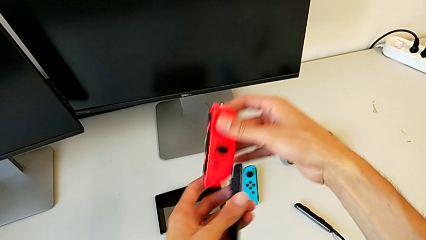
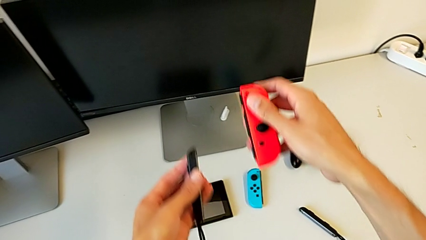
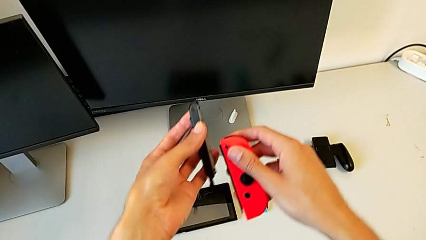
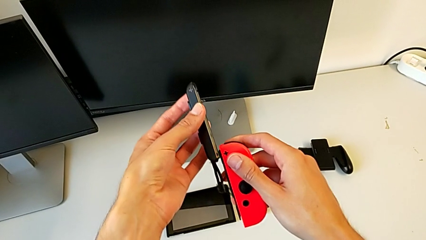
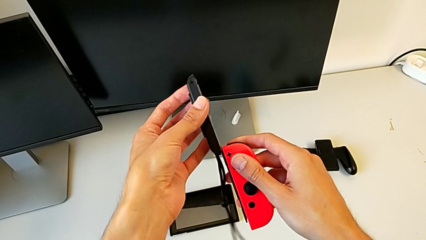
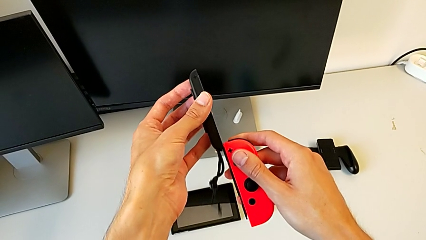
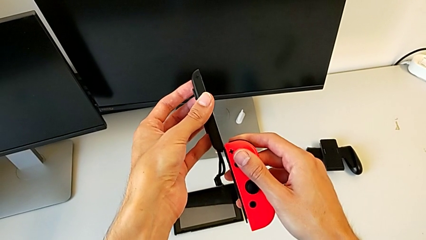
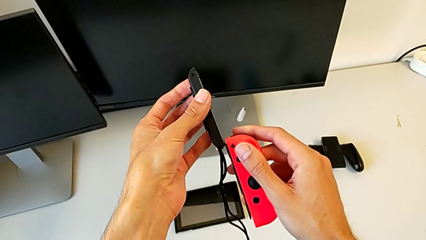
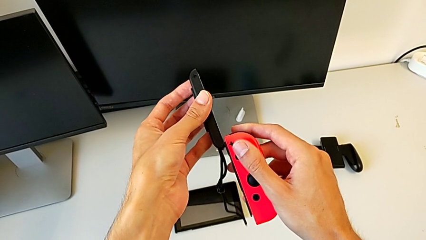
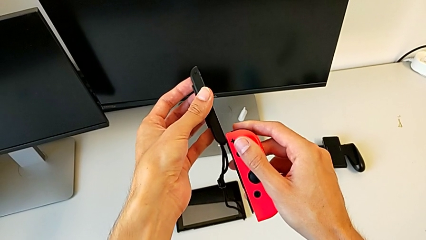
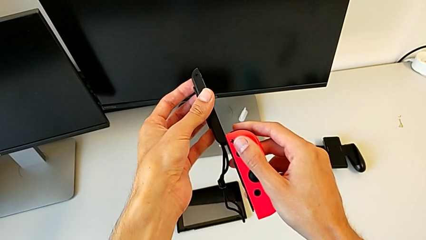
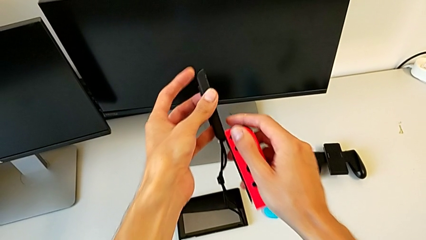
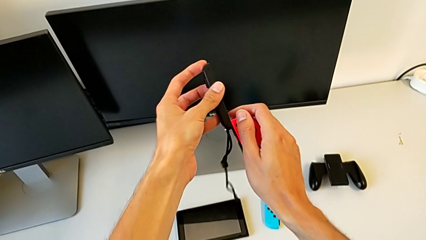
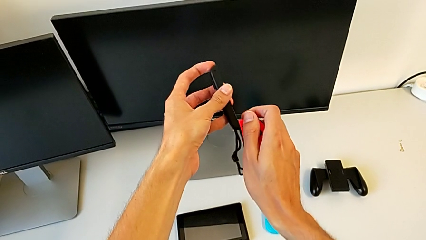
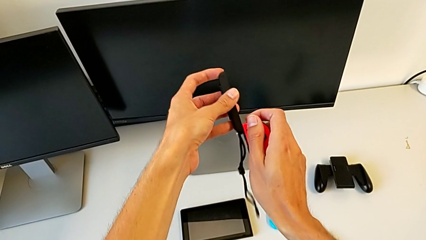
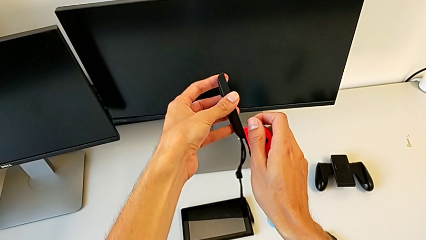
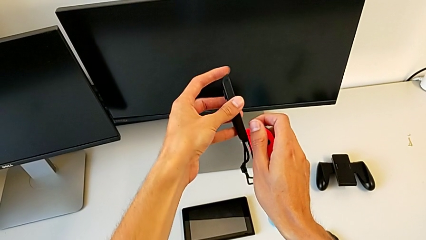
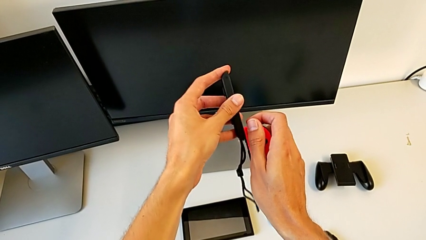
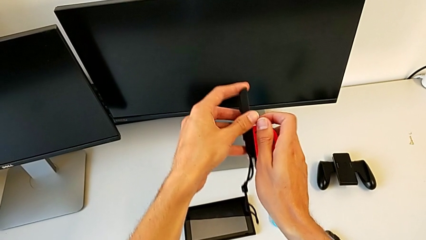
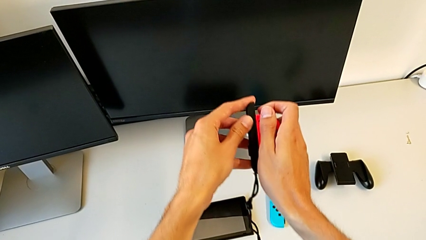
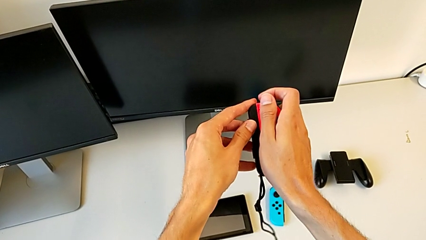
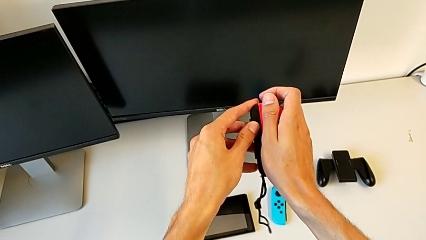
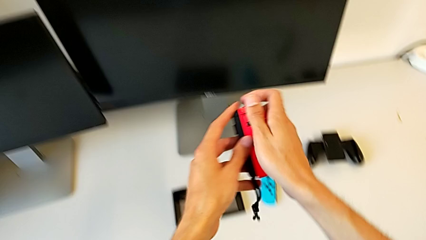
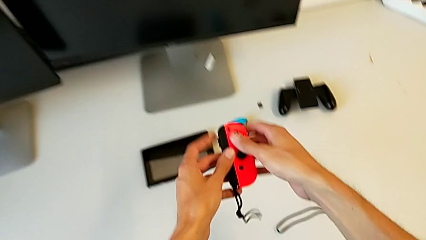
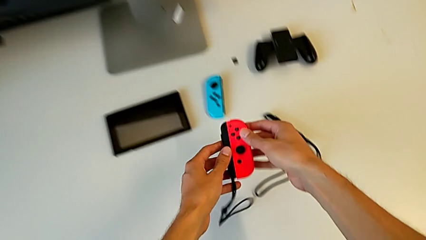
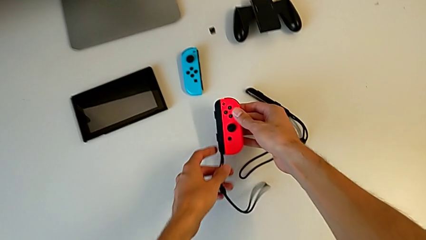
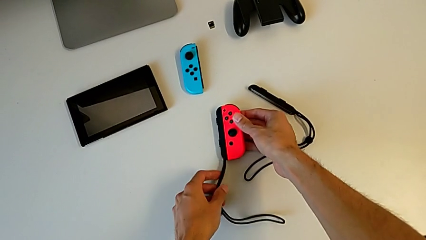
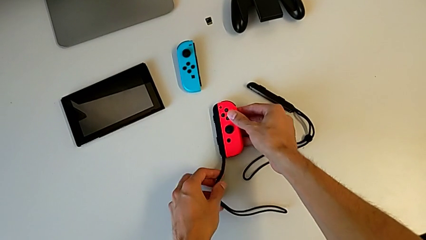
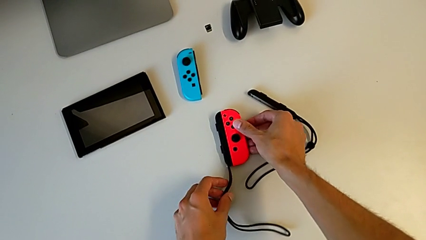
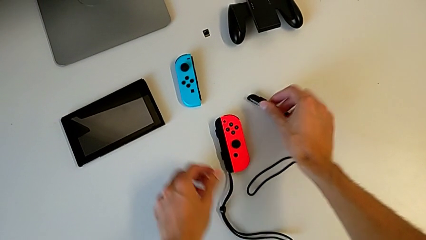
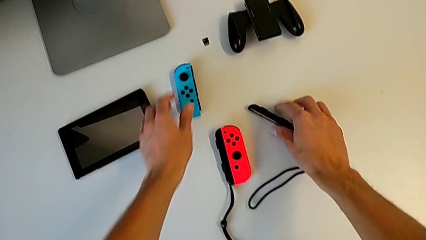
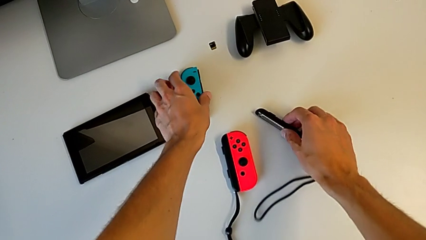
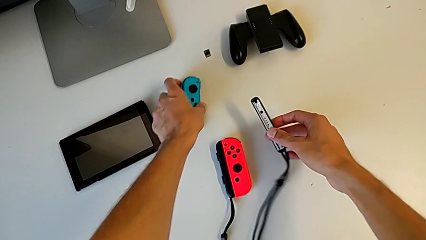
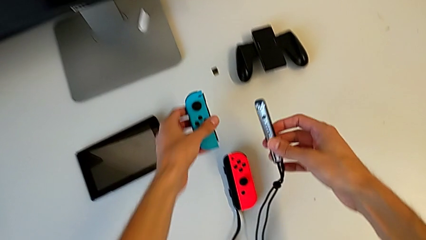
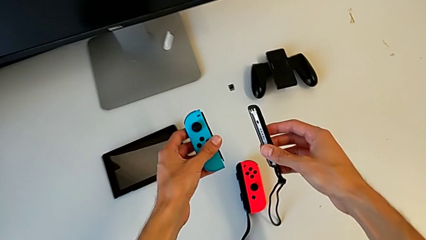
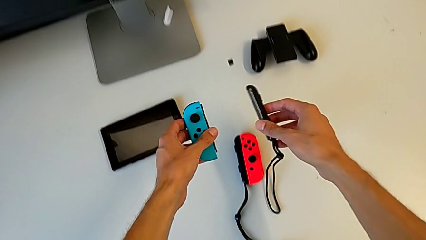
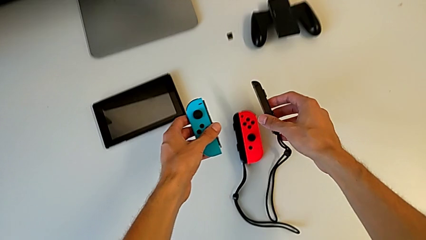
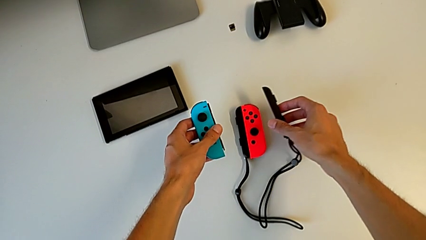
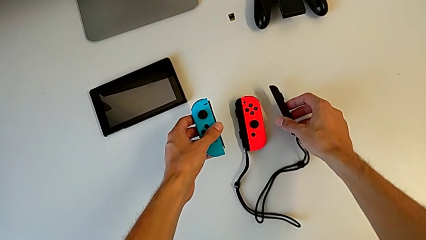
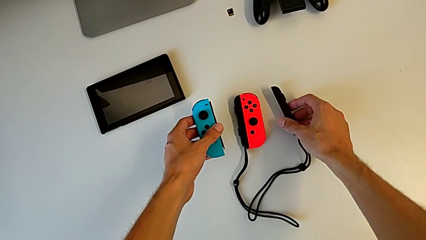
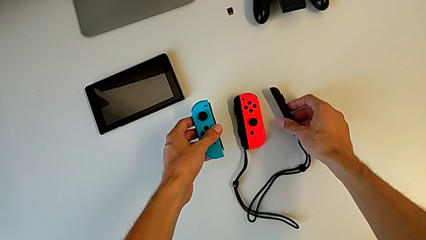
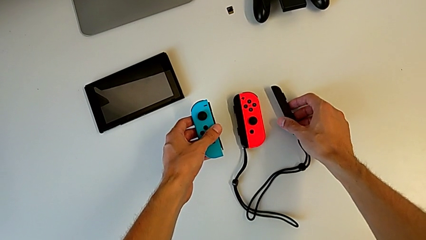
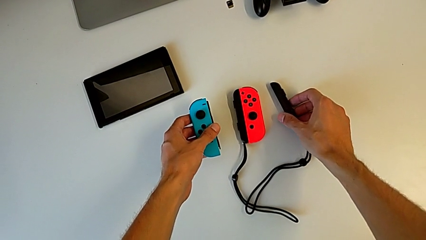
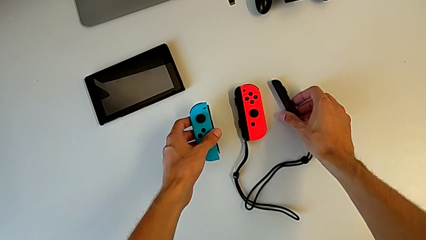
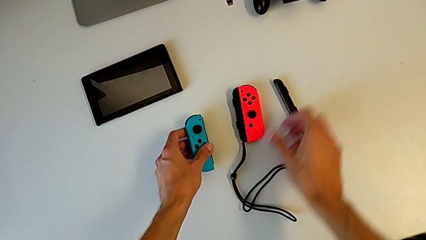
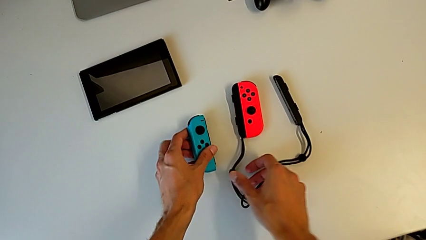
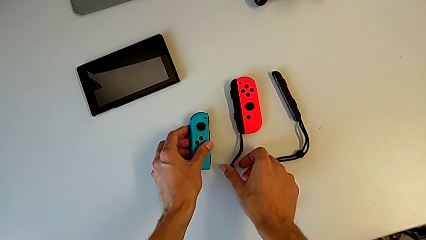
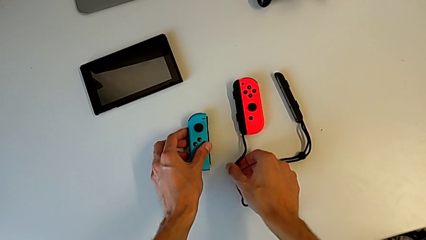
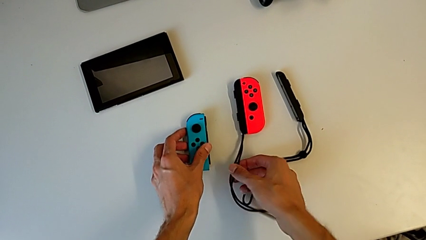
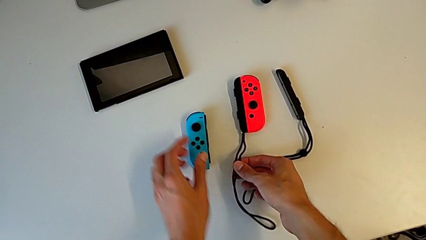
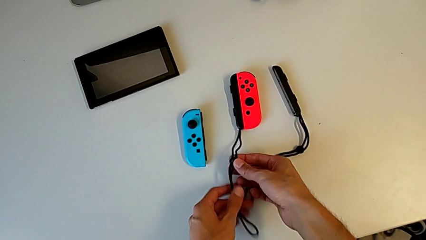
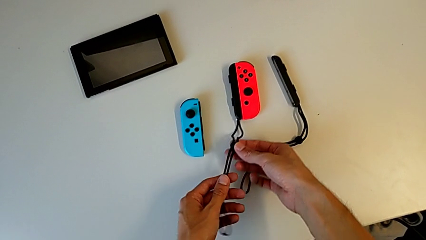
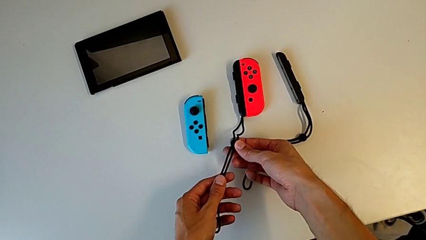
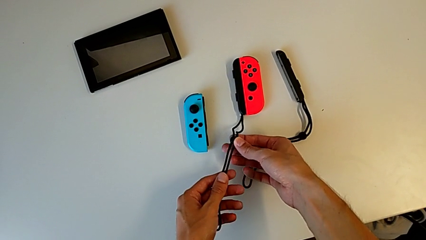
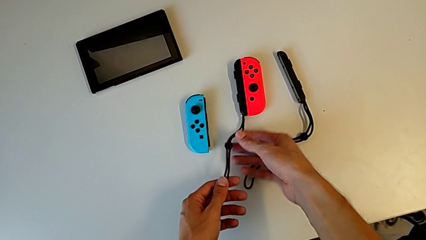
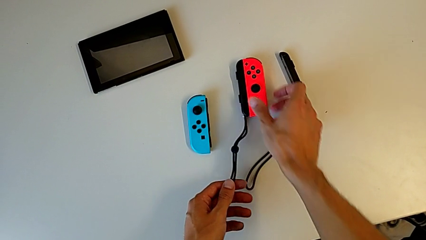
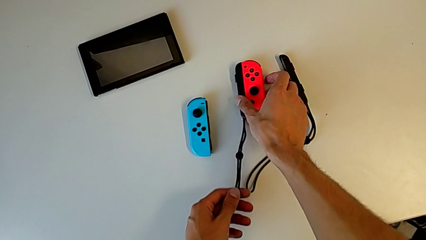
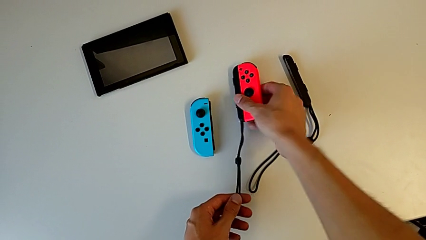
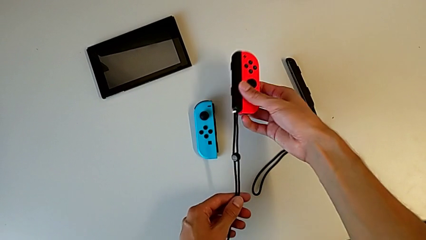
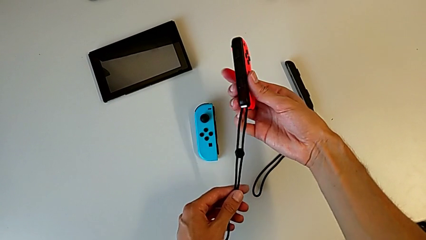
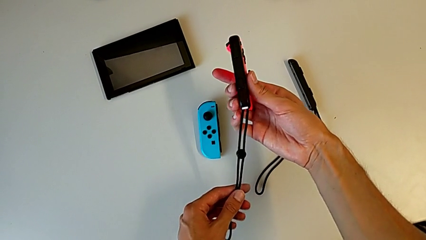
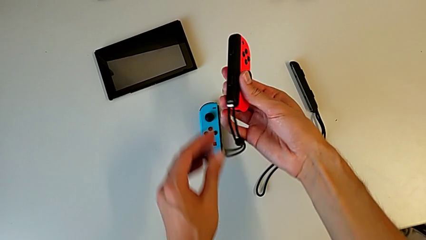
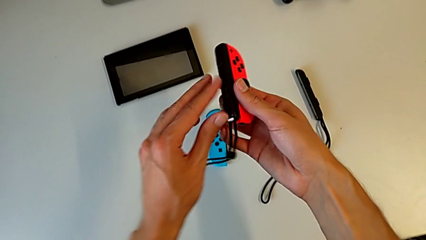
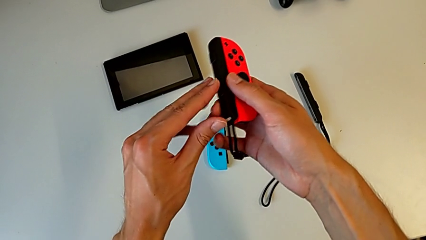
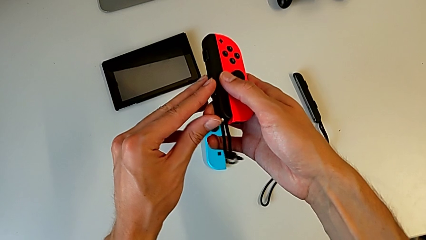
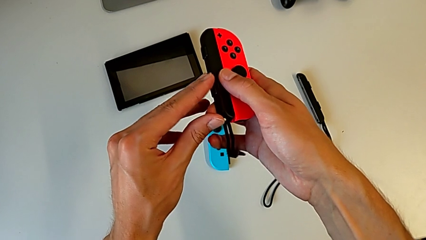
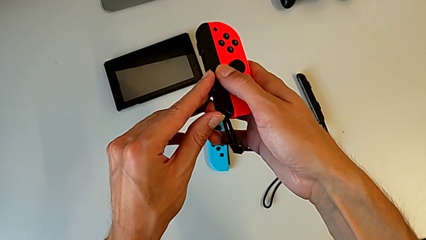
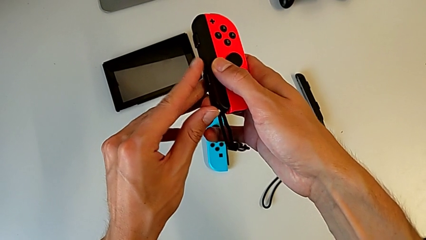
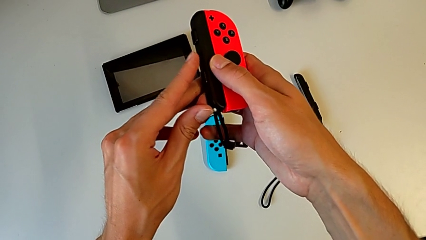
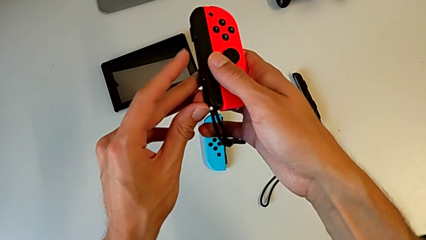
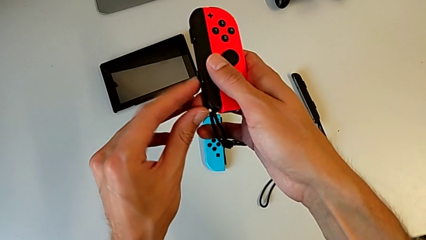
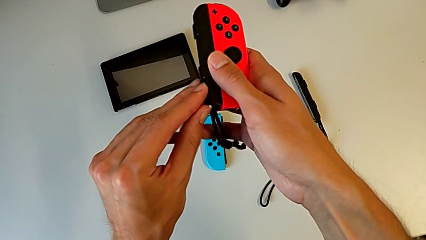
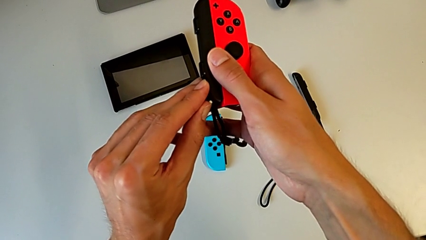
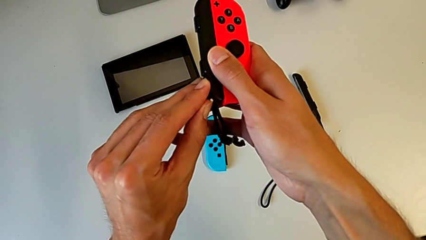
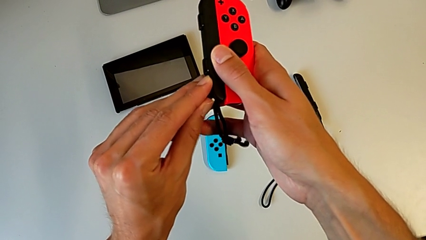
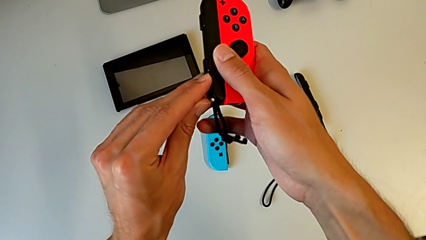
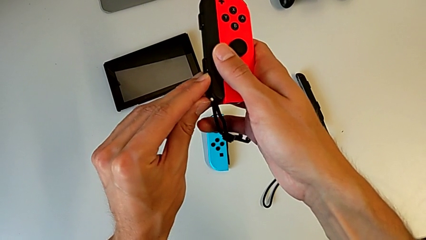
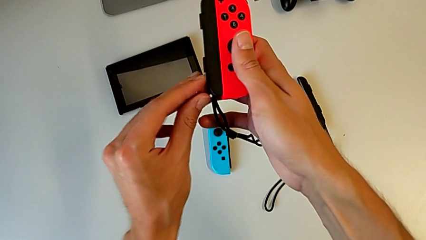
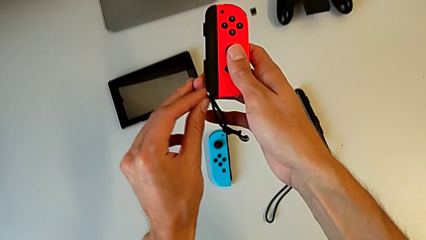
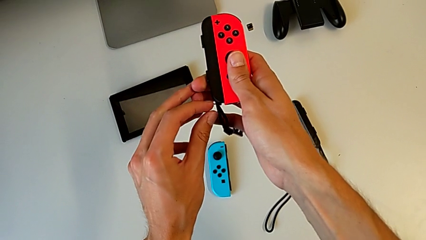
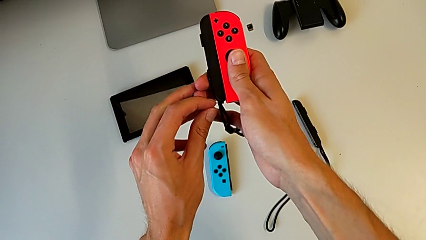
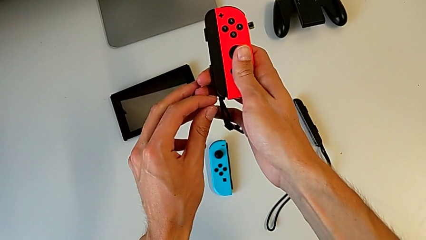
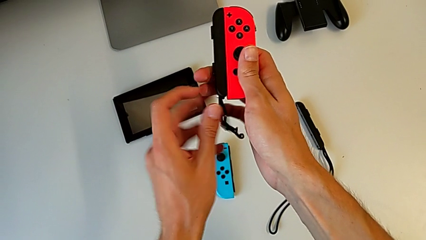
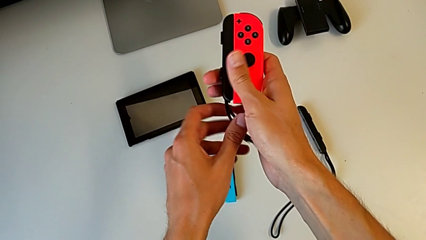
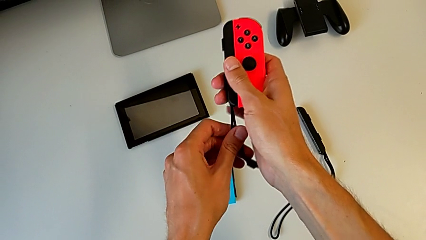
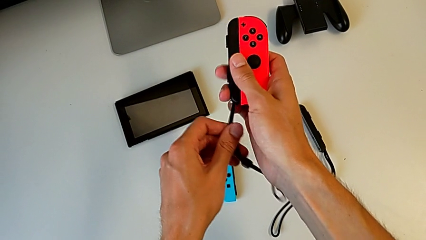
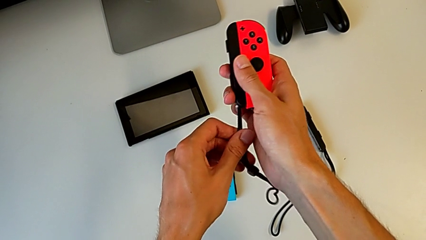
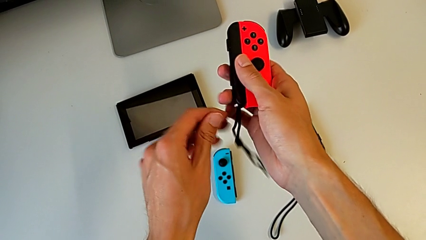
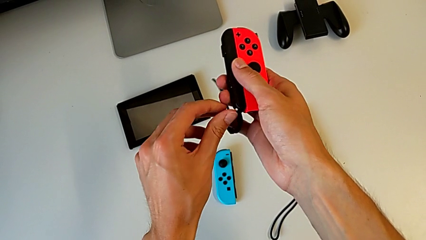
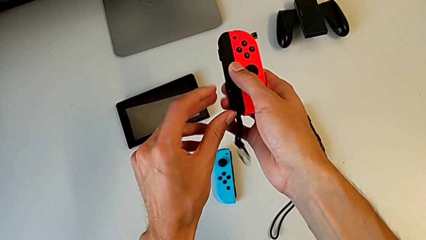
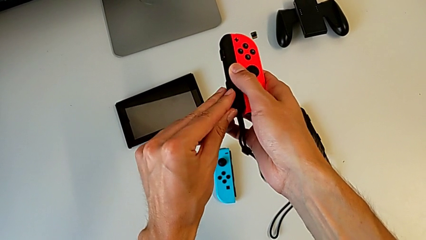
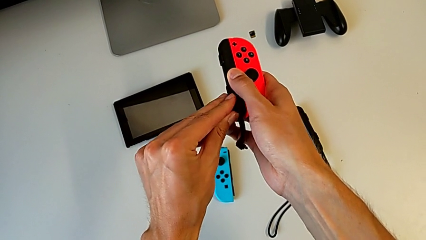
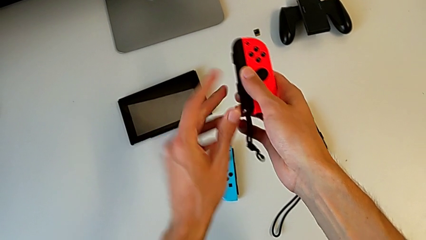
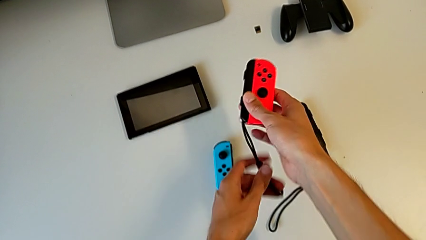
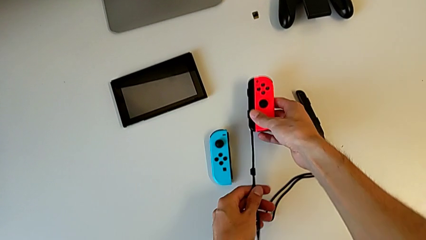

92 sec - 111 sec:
The camera wearer is placing the black Joy-Con strap on the Joy-Con Controller. They align the red Joy-Con controller twice, assemble it and drop it. They grab the blue Joy-Con controller, grab the Joy-Con strap, grab the red Joy-Con controller, lock the Joy-Con strap lock, unlock it, pull the Joy-Con strap and lock the Joy-Con strap lock.
